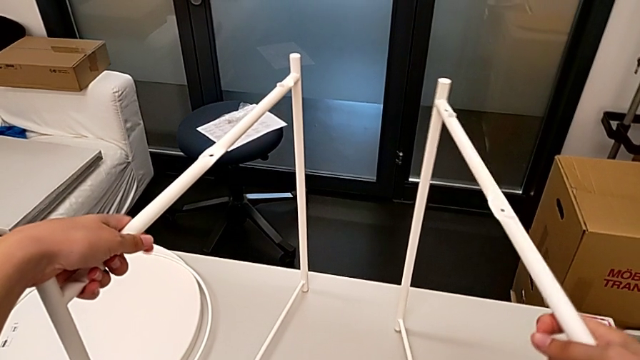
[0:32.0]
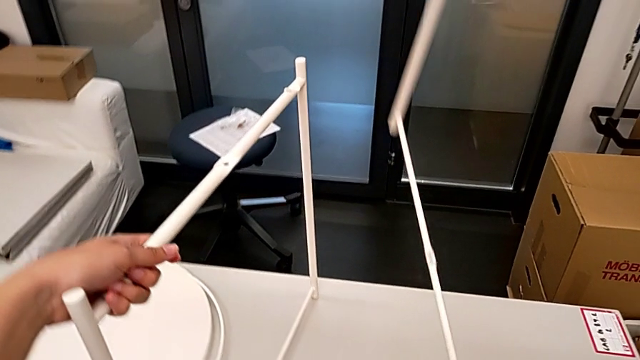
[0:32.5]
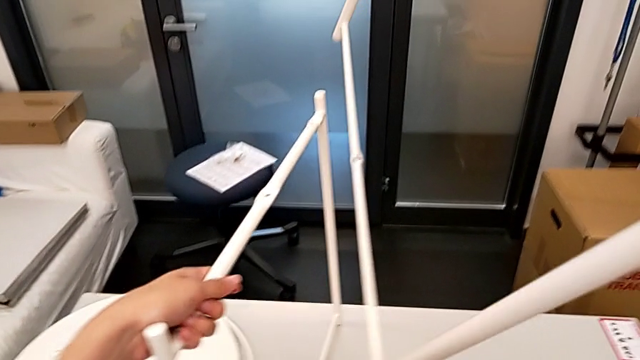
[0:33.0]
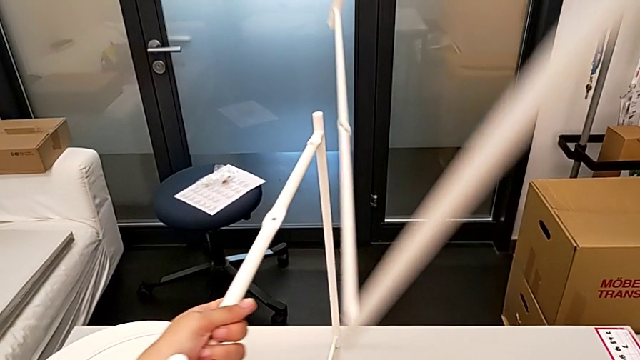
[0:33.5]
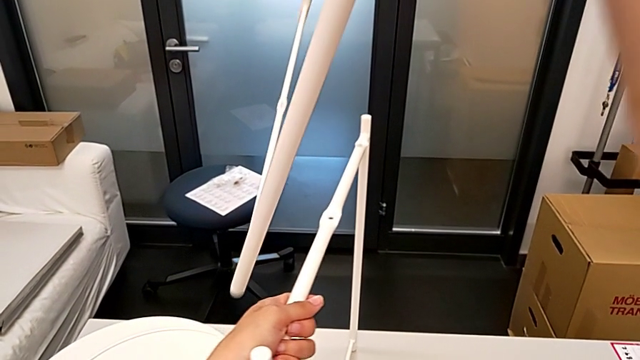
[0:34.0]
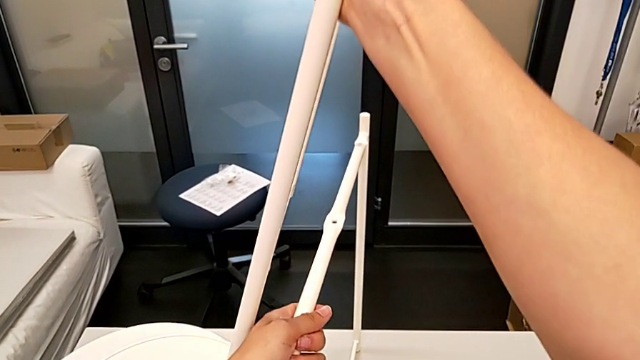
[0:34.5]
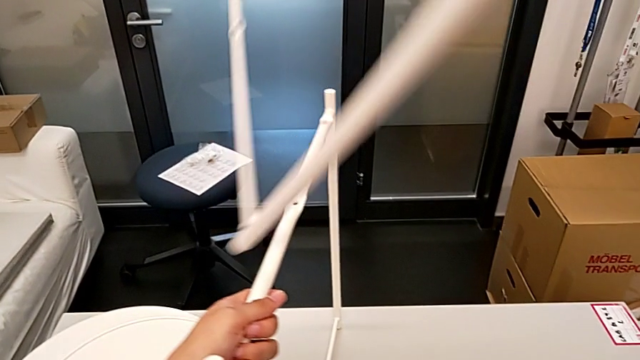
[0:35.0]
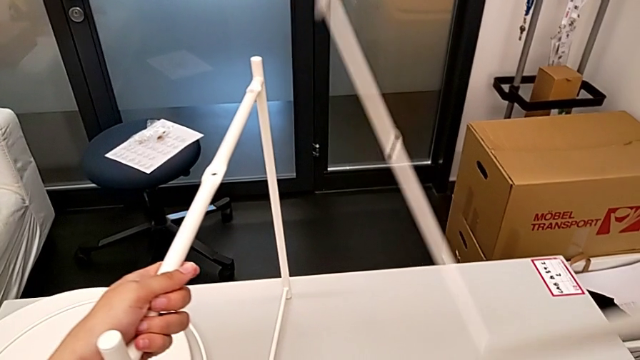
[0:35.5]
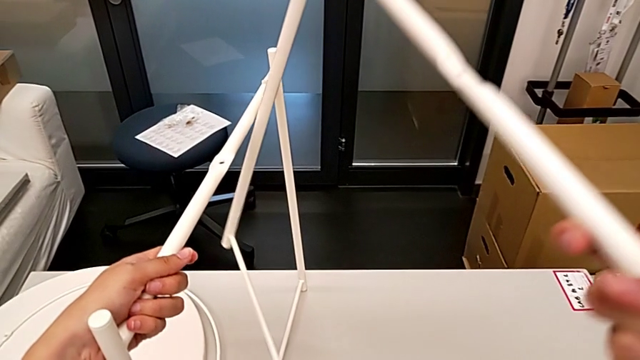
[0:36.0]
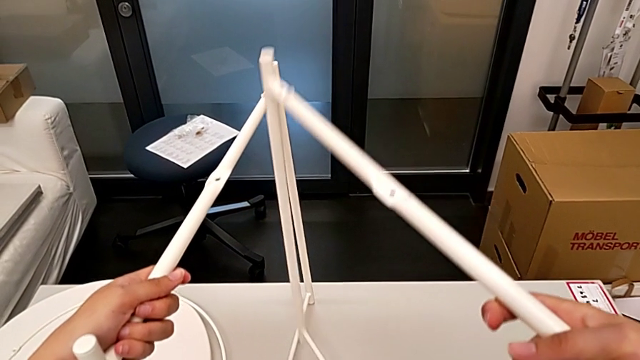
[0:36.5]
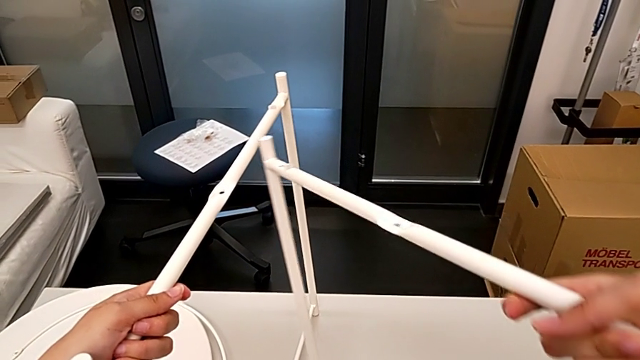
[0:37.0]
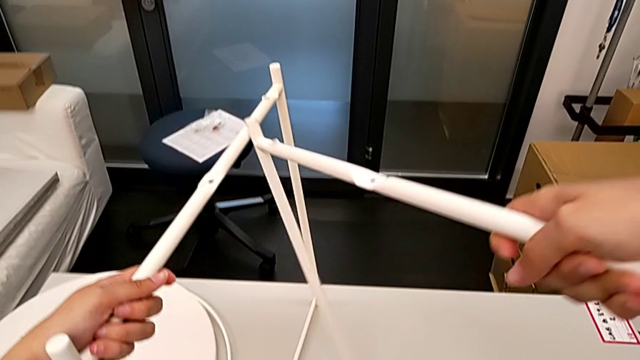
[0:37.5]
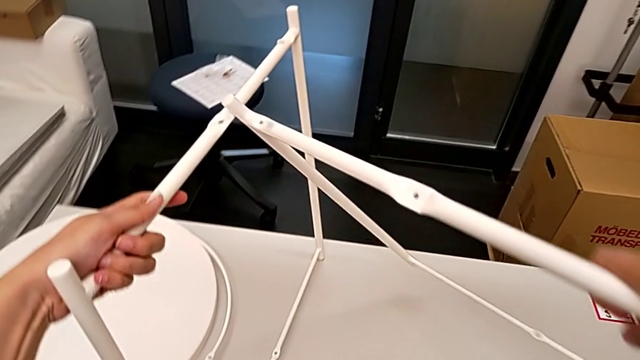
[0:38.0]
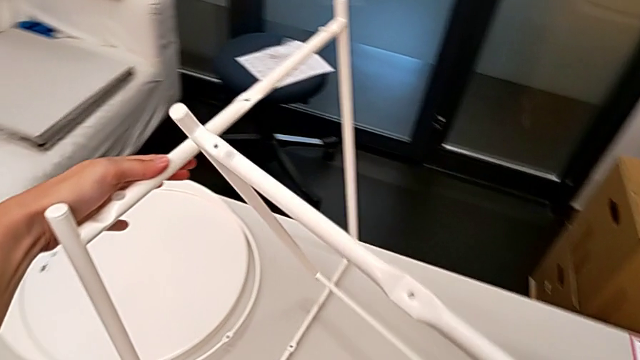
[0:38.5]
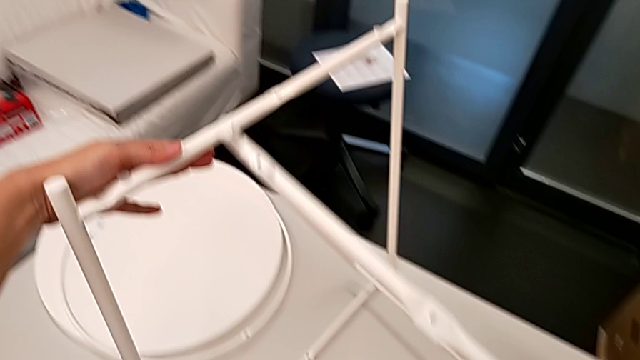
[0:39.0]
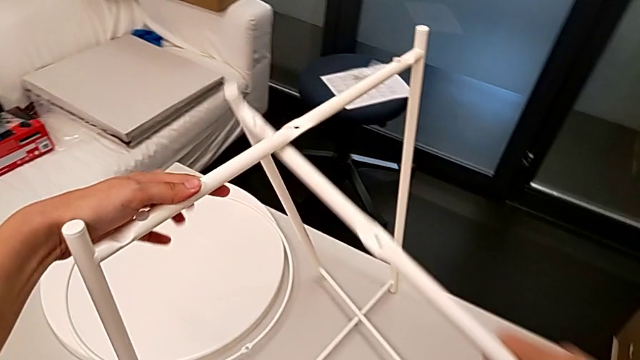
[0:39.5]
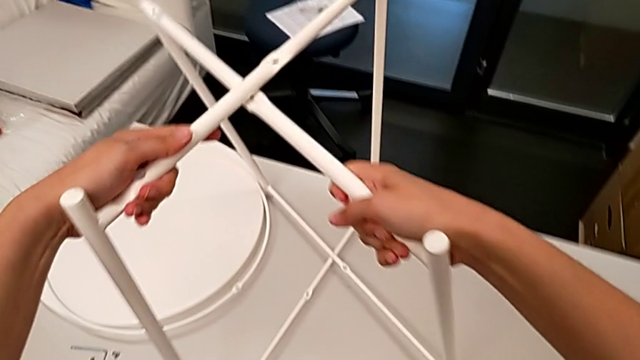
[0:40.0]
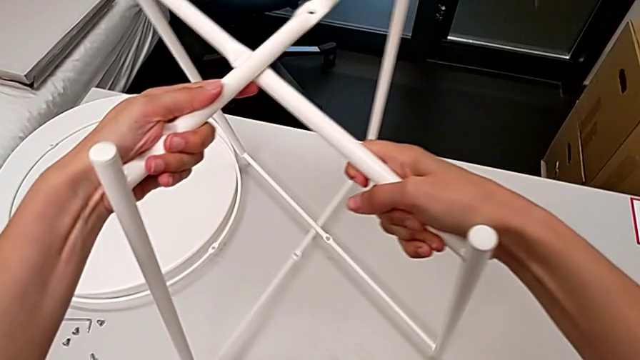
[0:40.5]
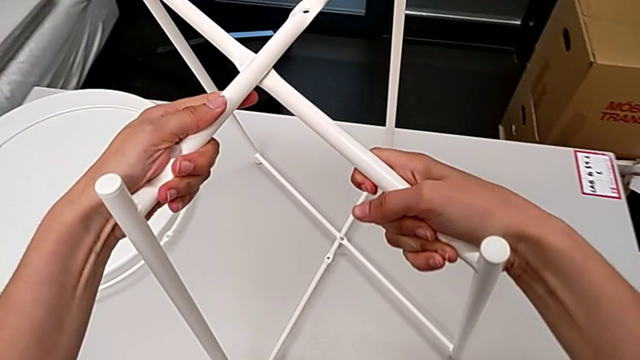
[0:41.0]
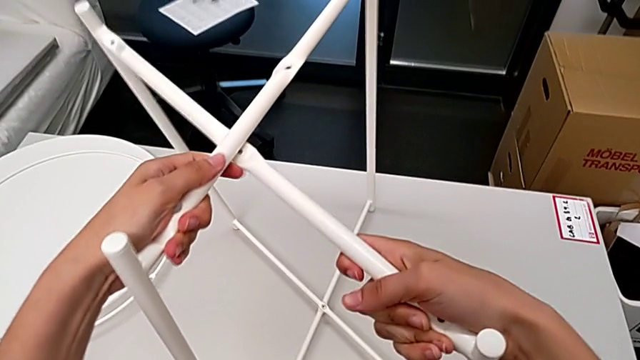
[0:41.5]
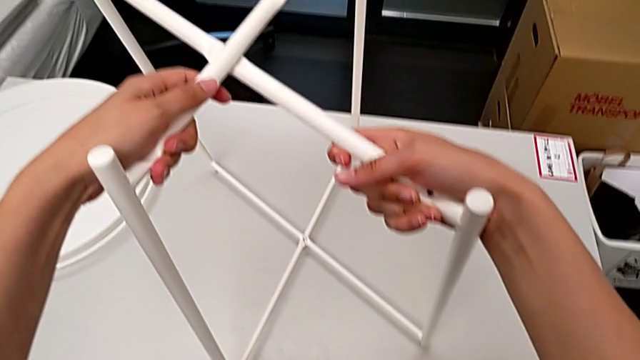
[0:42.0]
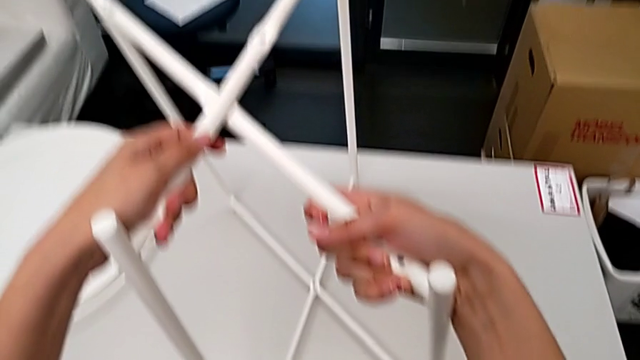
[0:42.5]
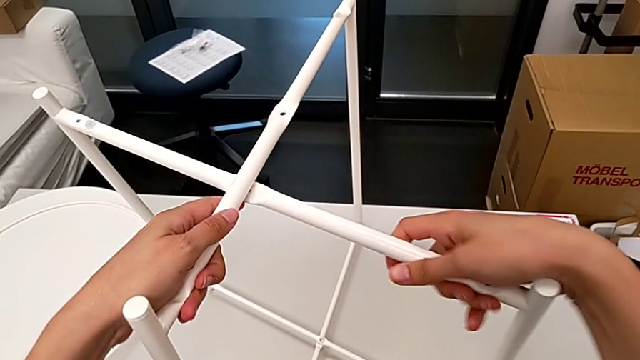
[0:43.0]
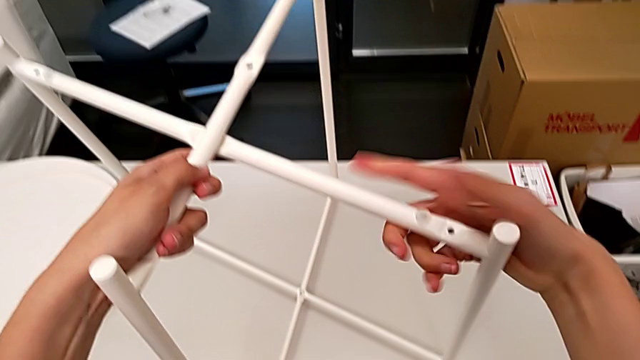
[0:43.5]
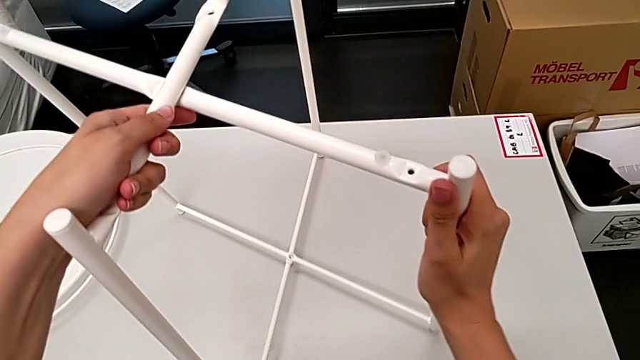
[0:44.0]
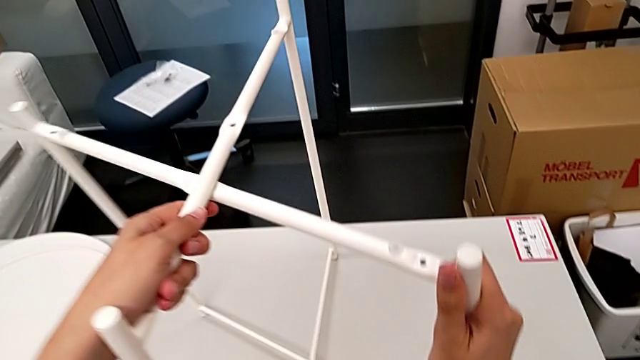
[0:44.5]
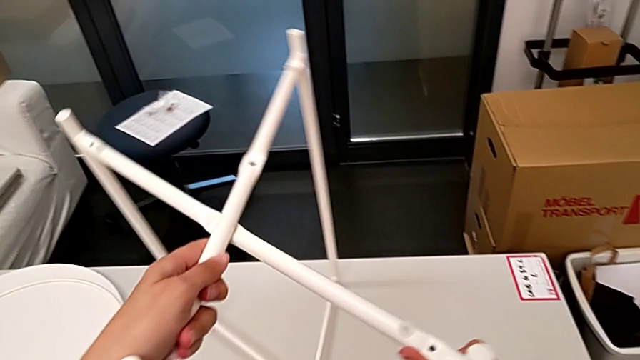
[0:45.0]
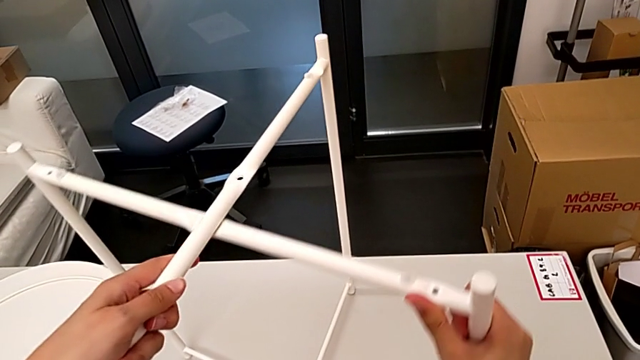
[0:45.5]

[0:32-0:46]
The camera wearer is assembling the legs. They lift the first leg, place it, screw the leg and assemble the leg.

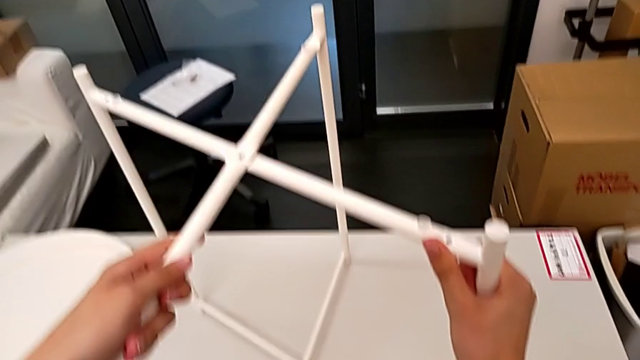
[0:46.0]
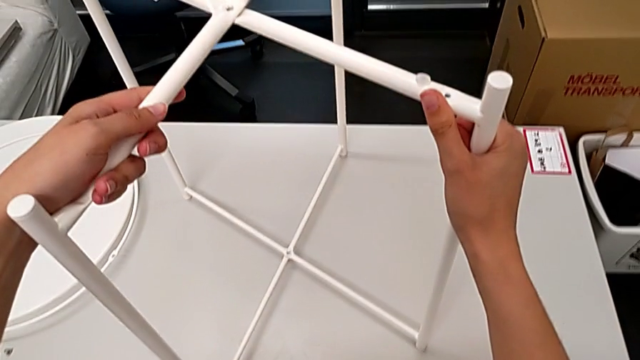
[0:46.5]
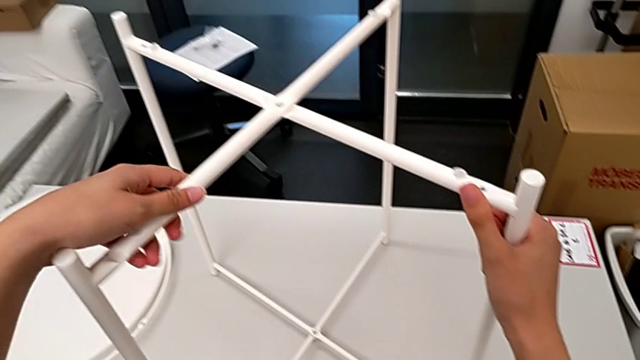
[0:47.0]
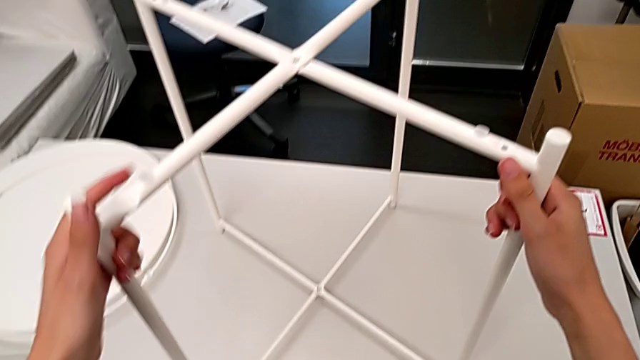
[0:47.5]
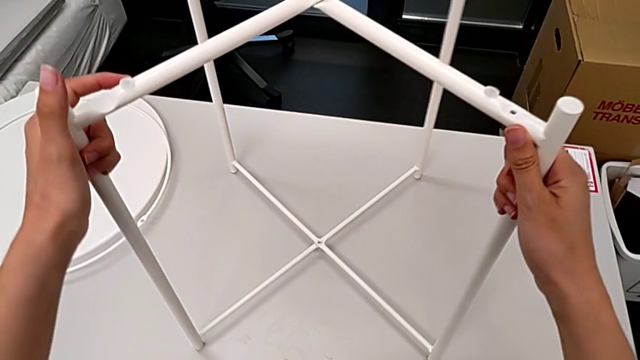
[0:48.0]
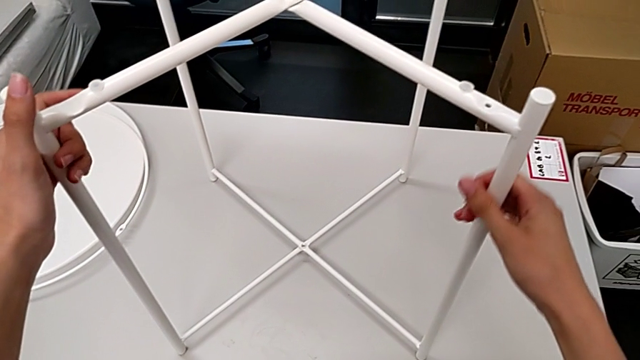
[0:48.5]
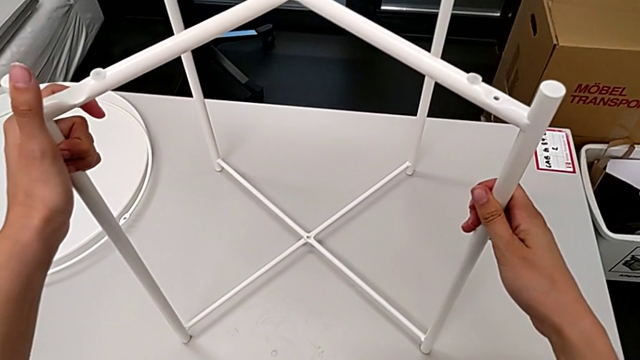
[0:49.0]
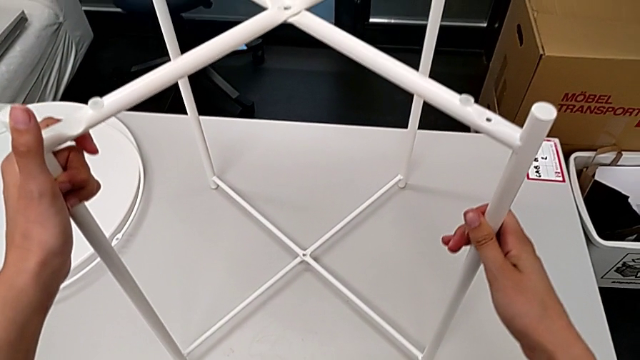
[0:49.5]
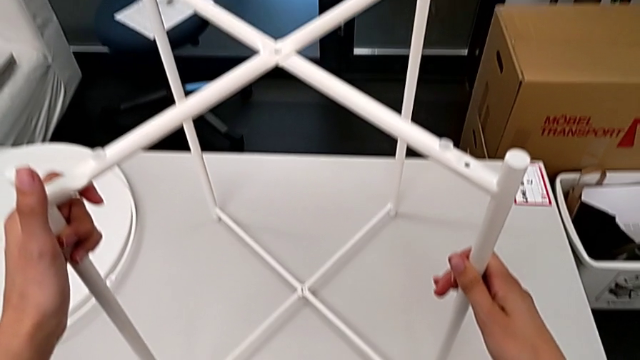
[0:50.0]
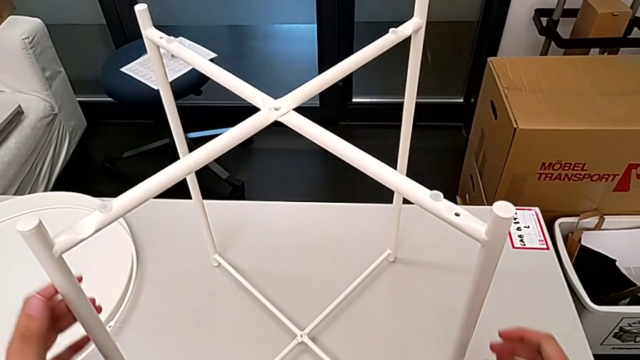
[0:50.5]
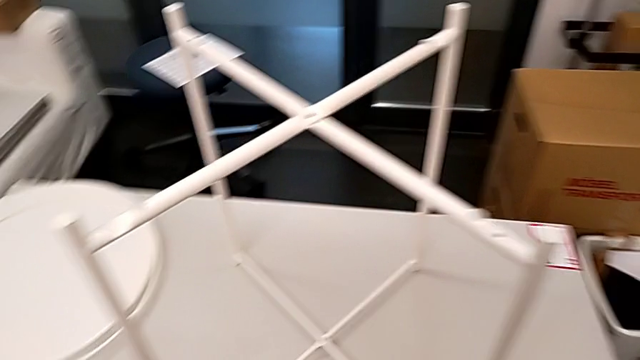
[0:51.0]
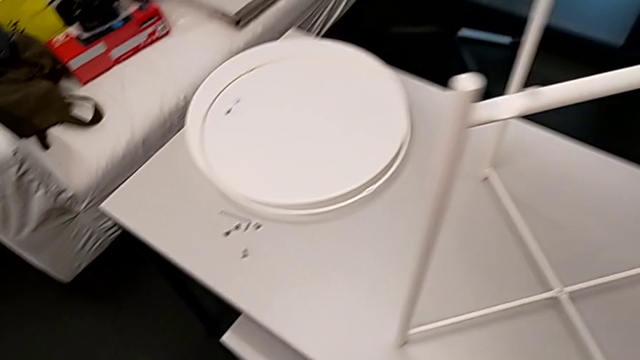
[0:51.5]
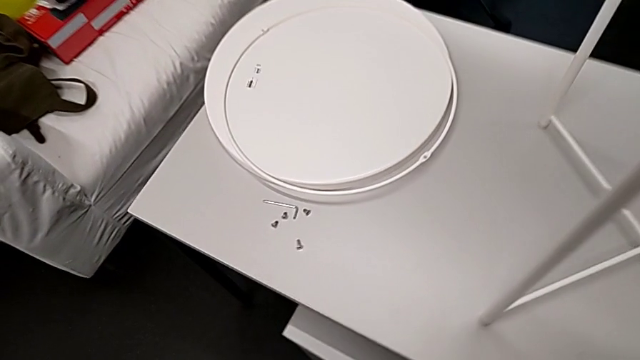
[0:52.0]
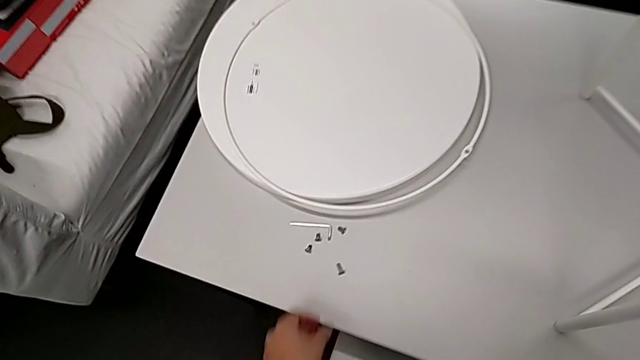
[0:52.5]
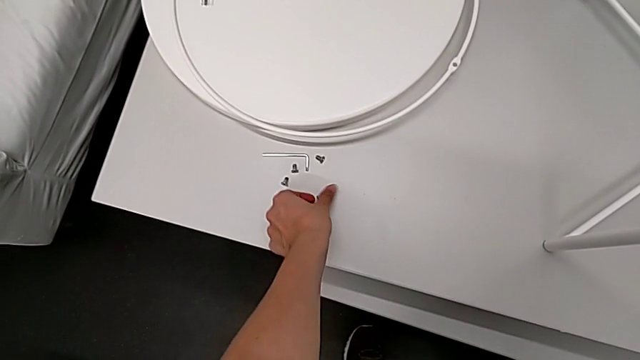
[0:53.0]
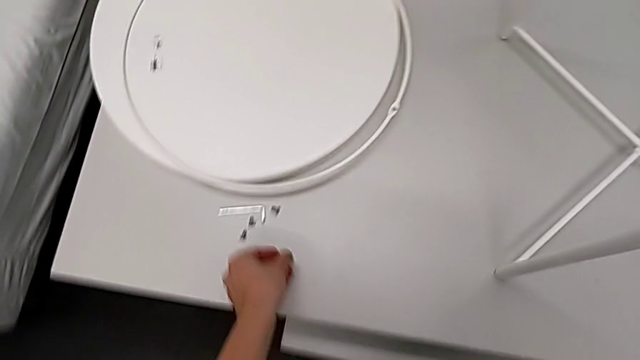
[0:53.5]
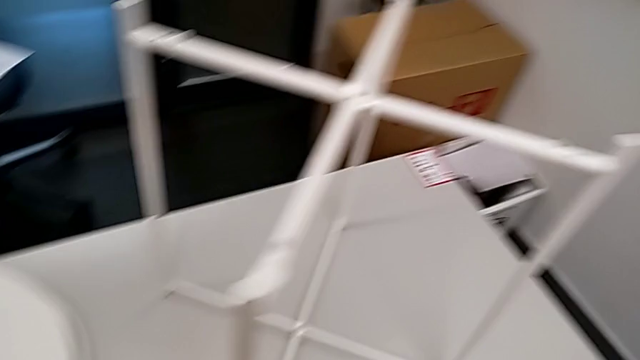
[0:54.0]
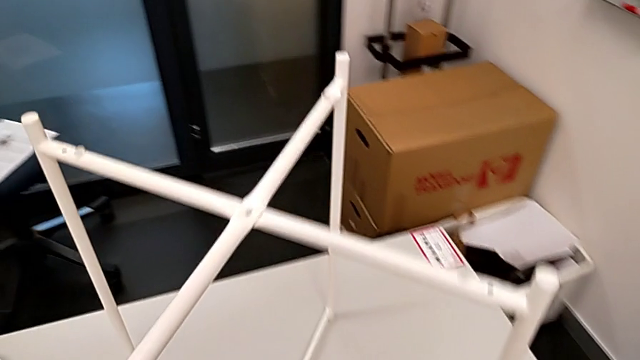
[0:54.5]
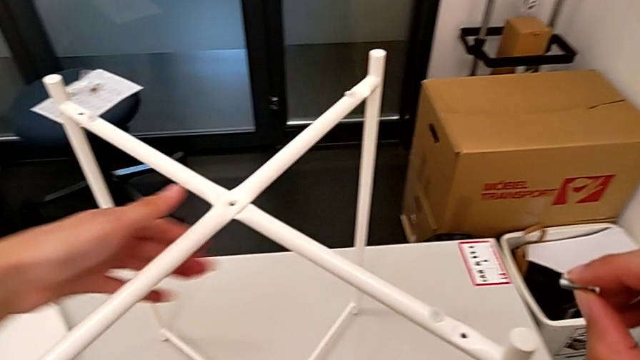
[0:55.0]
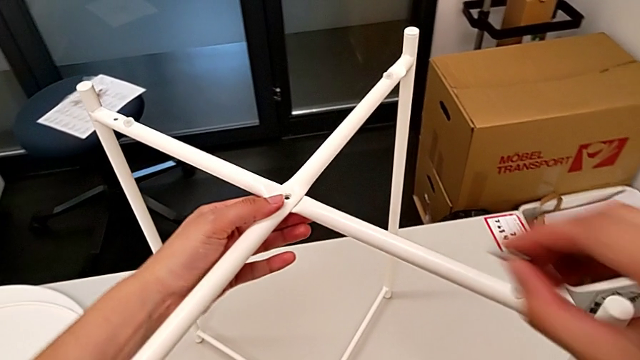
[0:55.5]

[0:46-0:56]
The camera wearer is assembling the legs. They align the leg twice, approach the first hex socket head, grab the hex socket head and approach the top leg.
